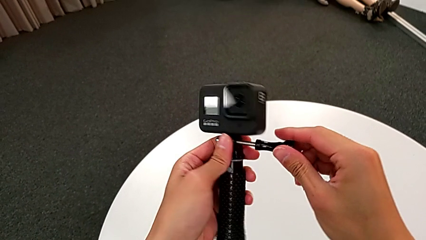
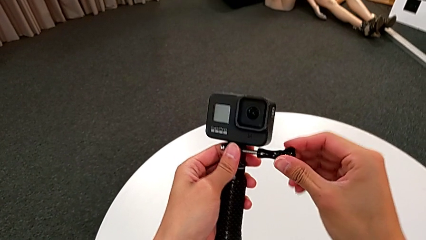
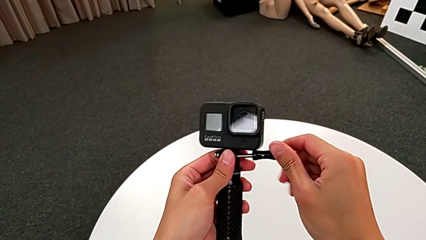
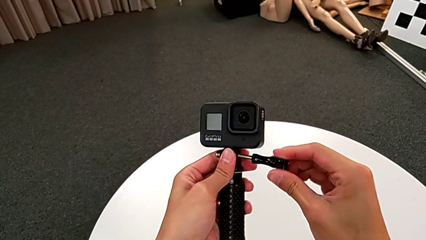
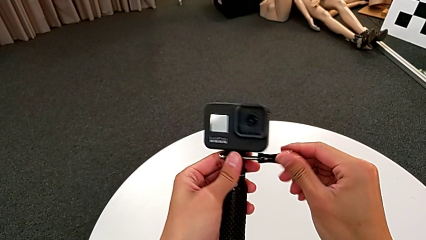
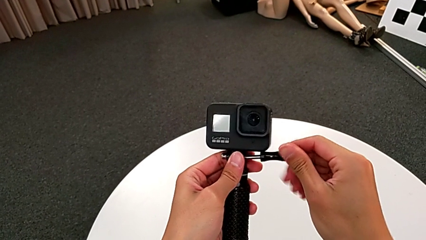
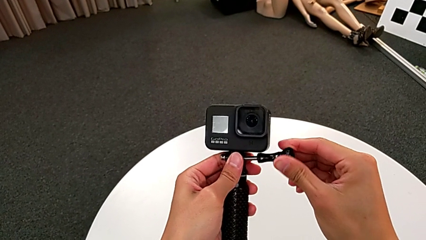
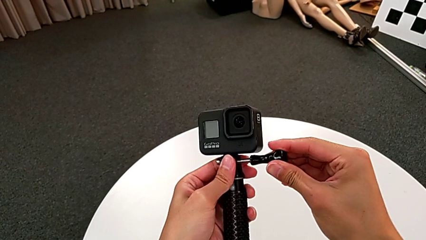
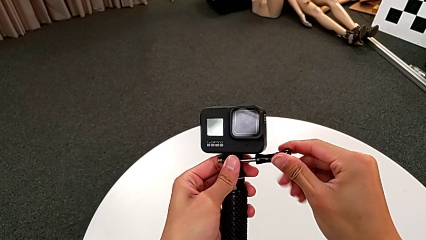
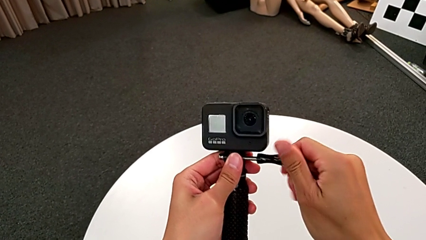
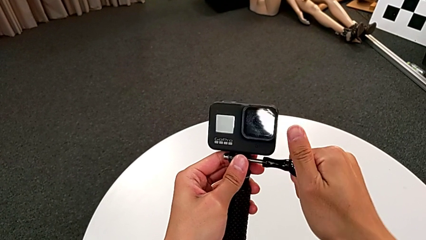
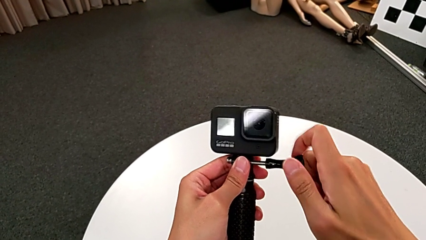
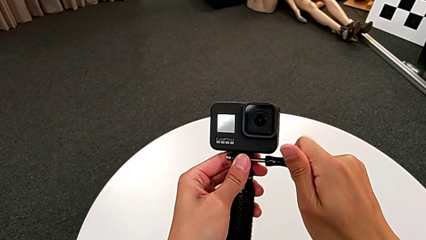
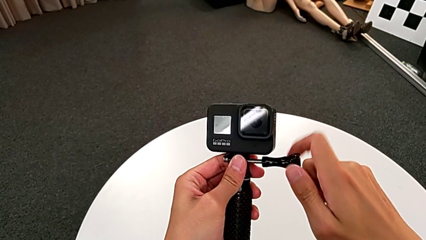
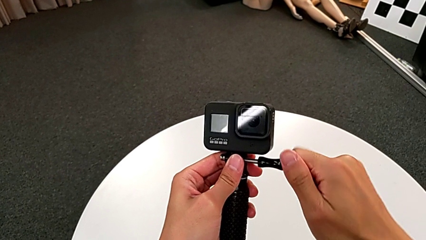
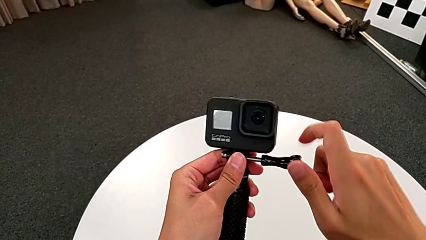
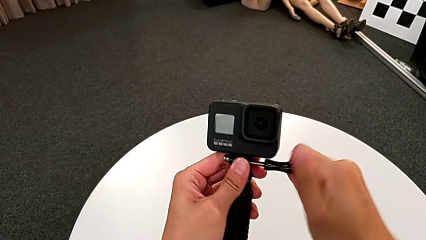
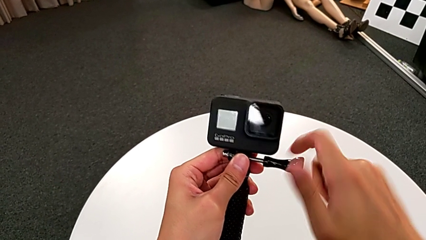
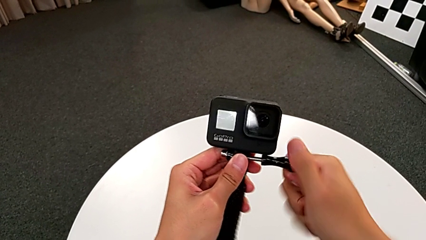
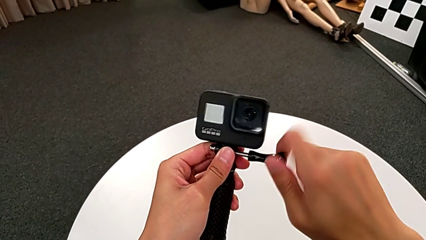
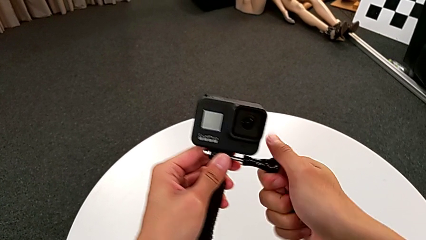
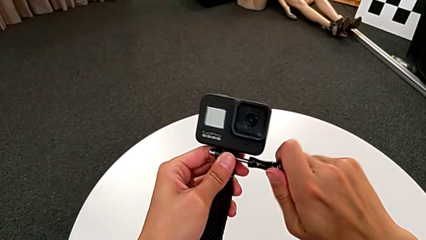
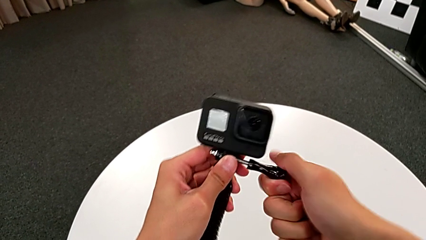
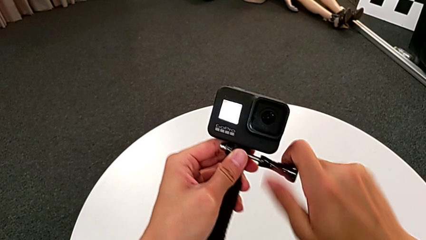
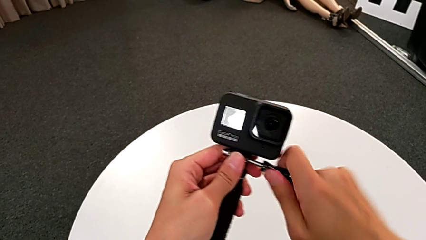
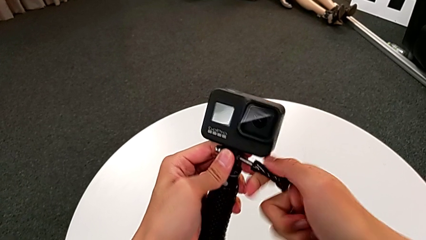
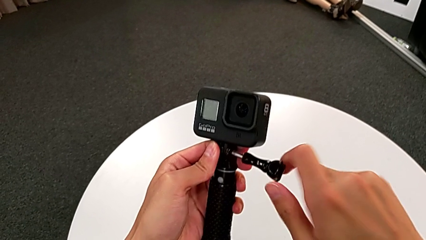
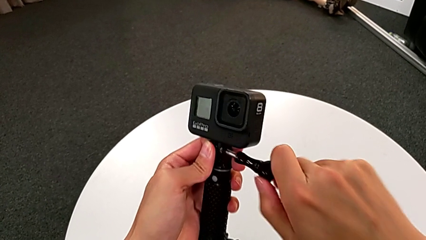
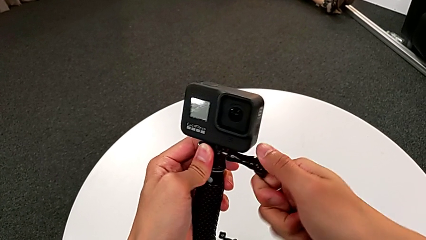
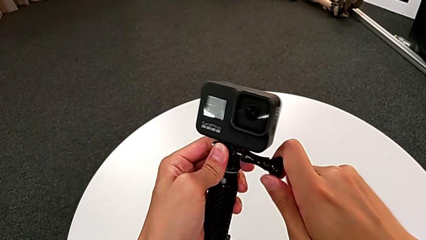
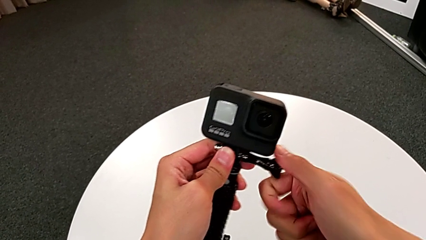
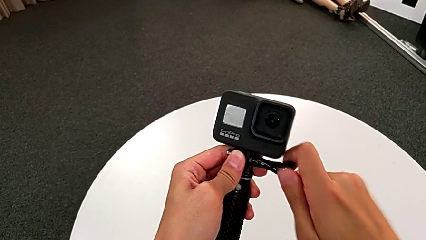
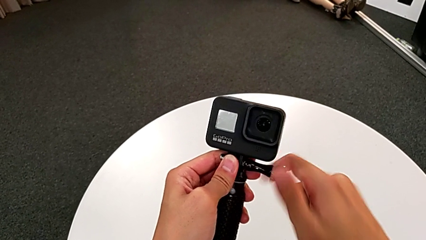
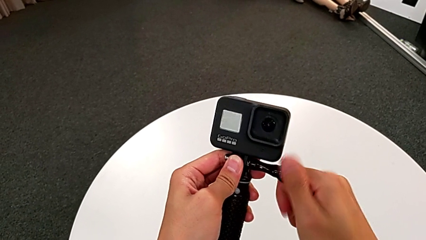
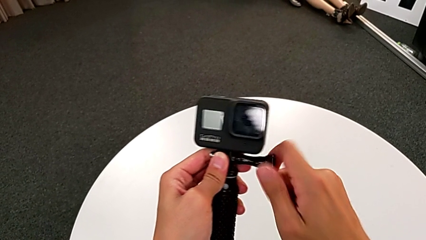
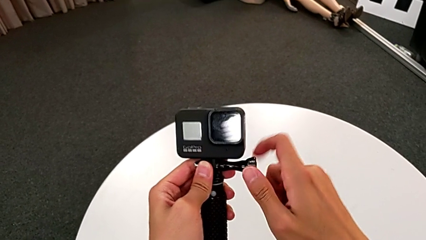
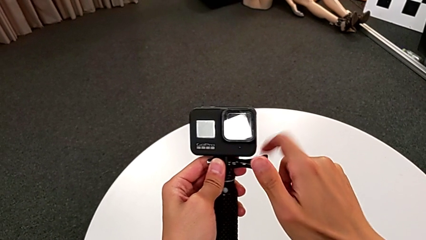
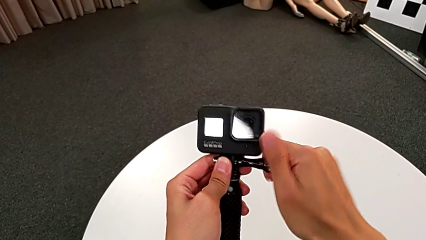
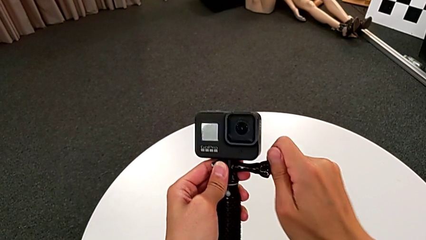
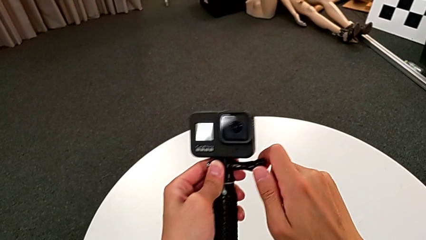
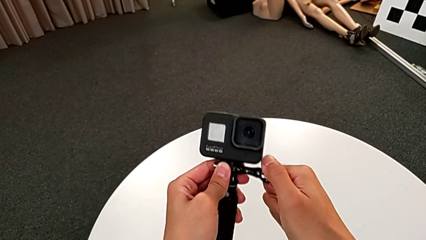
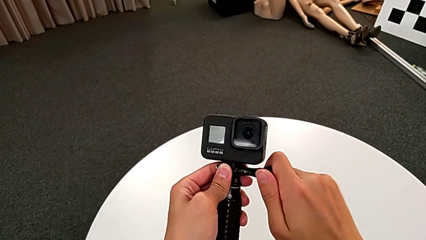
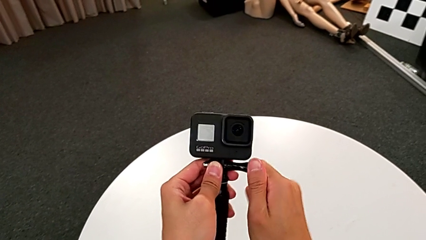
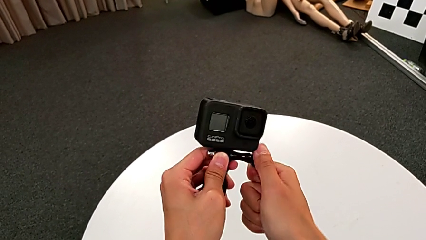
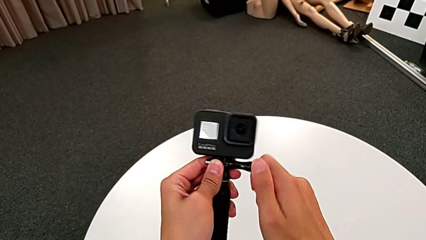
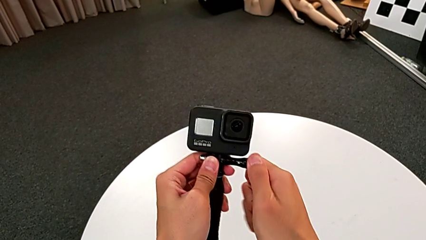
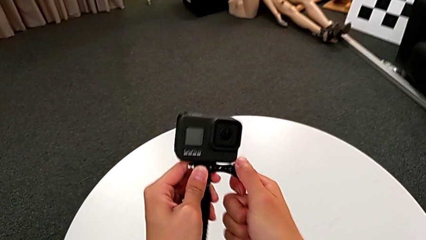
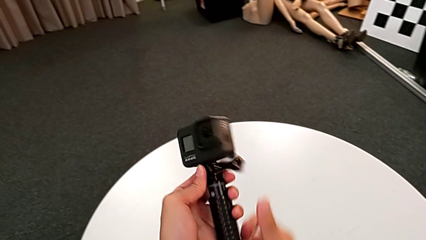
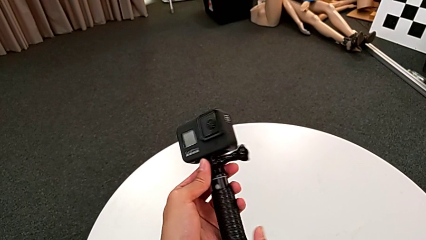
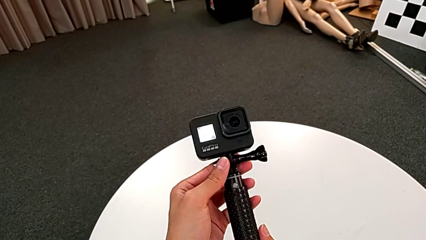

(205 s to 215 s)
The camera wearer is changing the GoPro strap to handheld mode. They align the right screw and screw it.

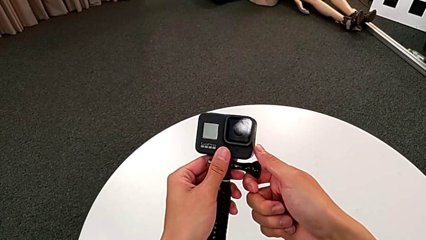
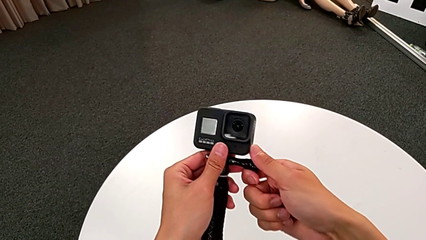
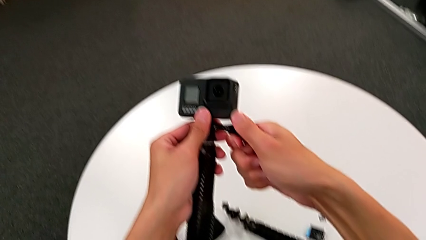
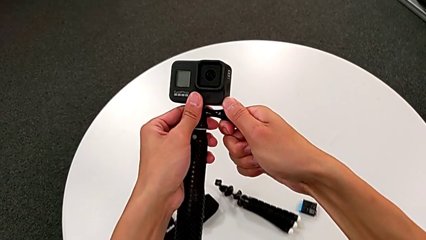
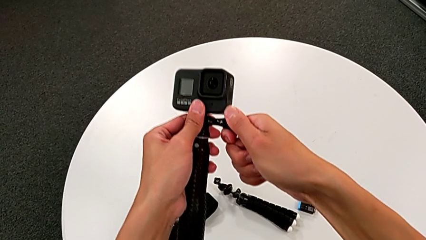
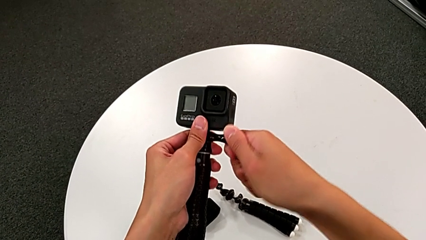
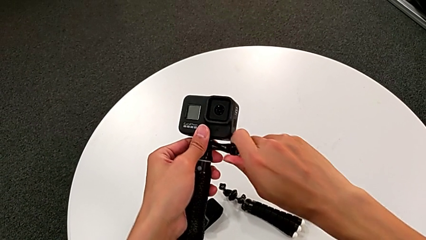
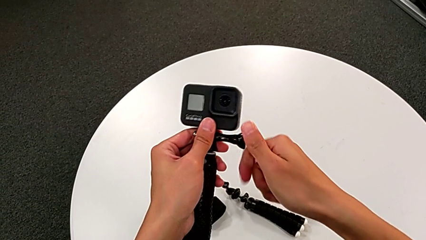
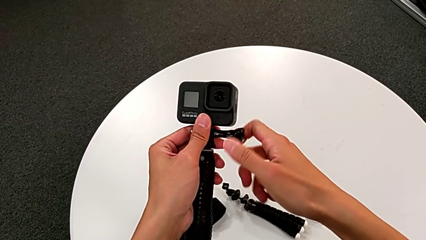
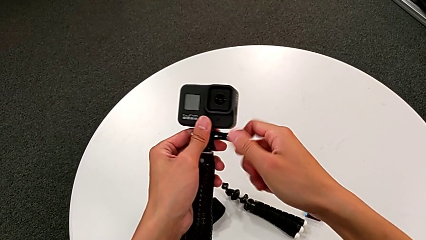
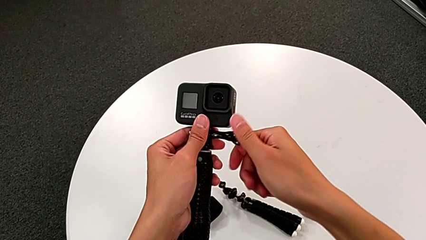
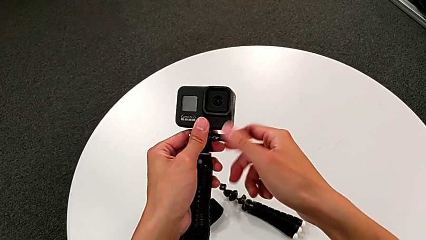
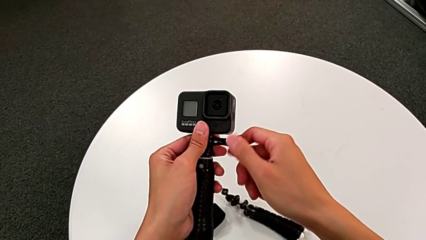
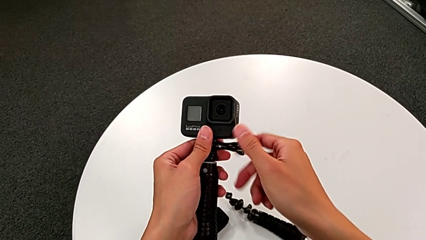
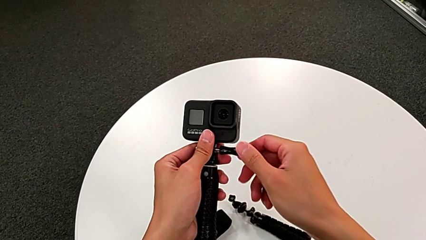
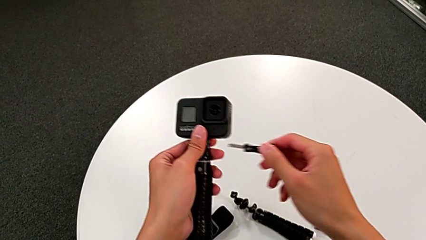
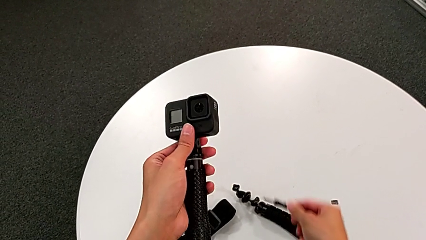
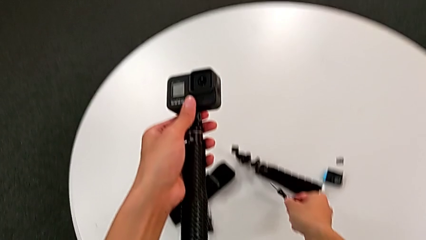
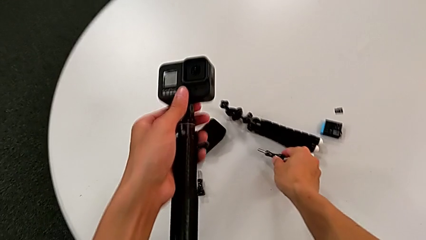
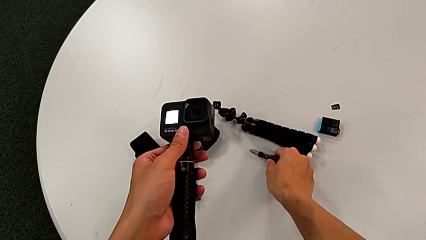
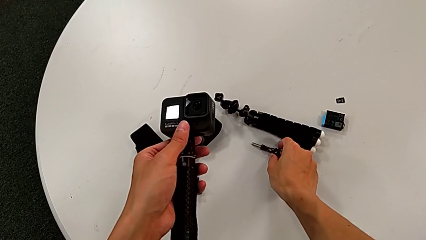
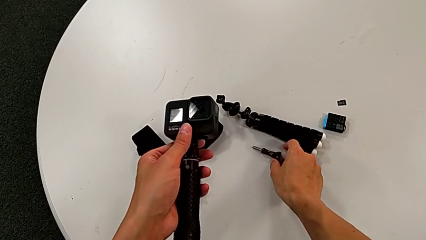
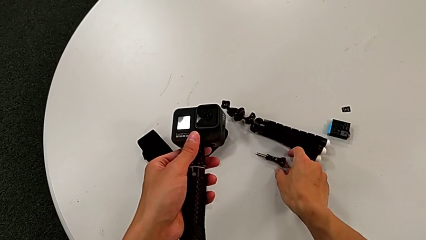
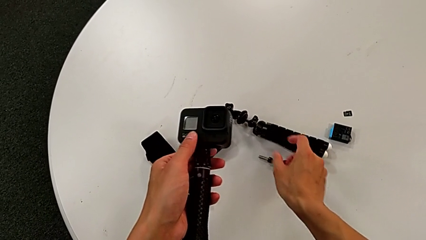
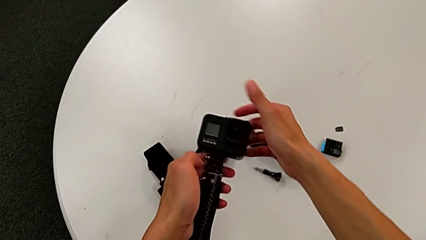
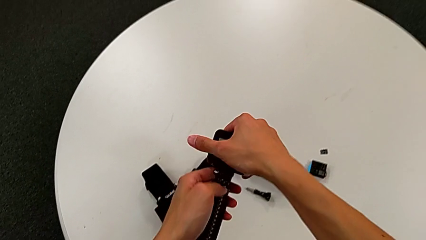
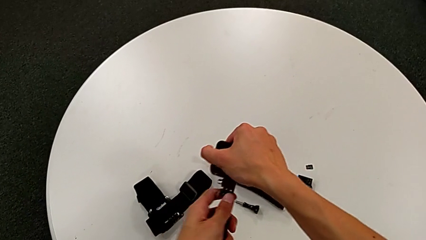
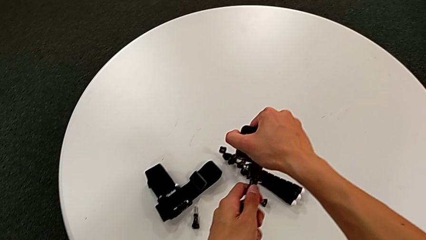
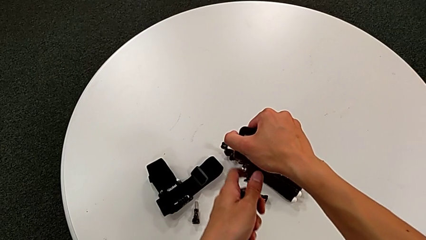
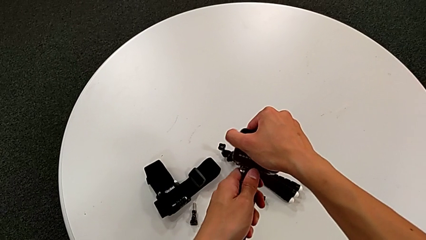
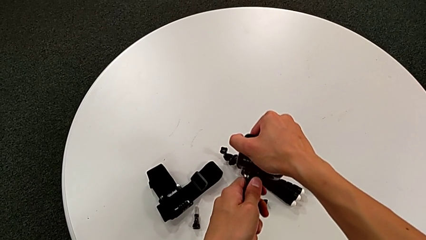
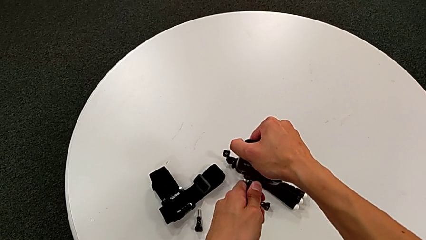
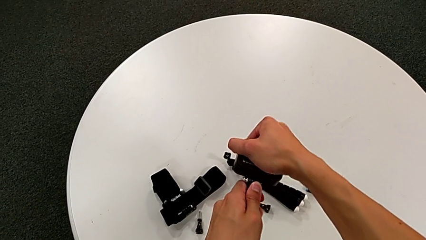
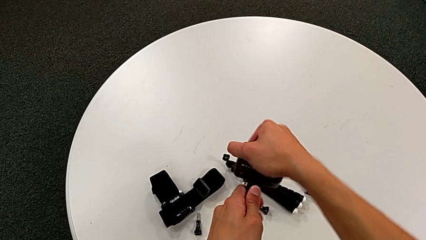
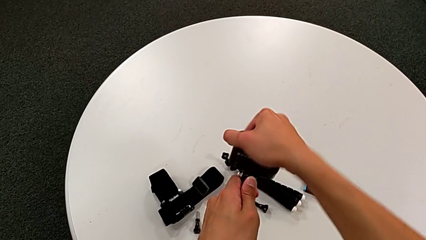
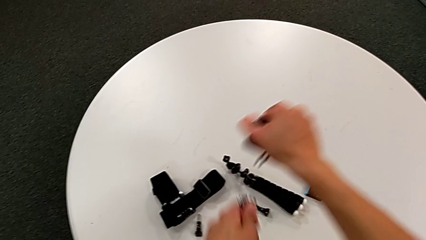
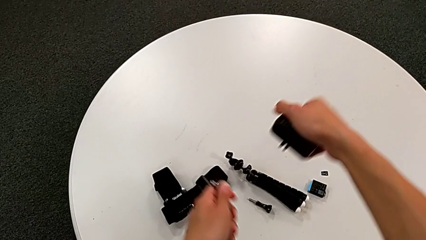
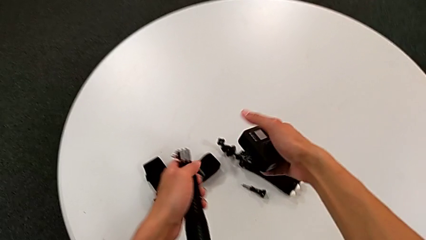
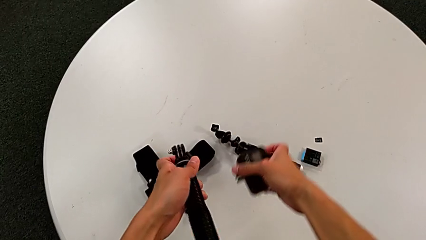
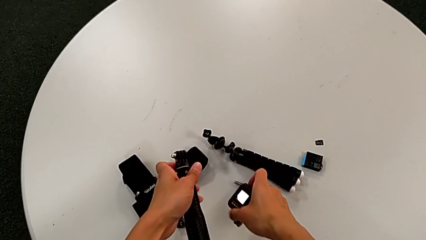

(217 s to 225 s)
The camera wearer is disassembling the GoPro from the handheld grip. They unscrew the right screw, withdraw it, grab the black GoPro and withdraw it.
